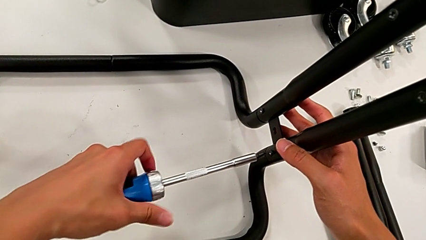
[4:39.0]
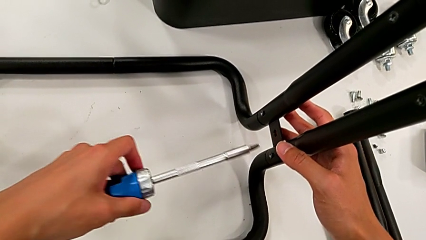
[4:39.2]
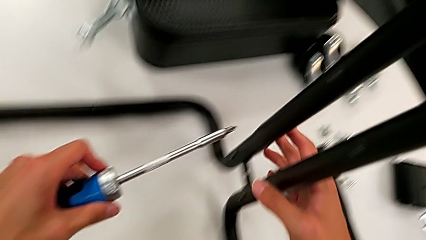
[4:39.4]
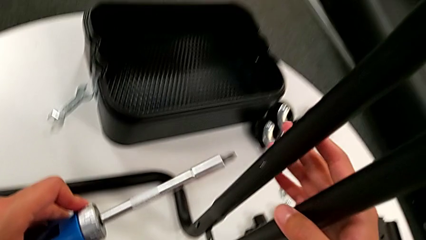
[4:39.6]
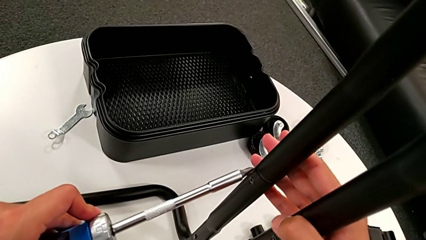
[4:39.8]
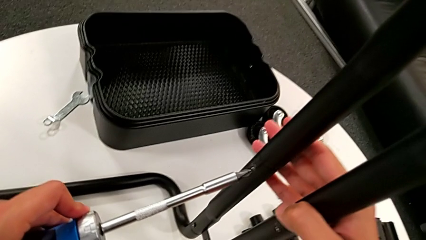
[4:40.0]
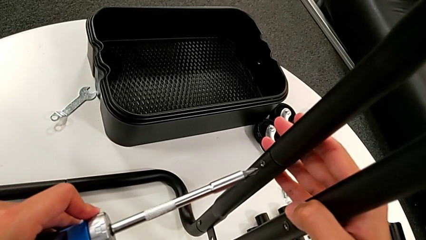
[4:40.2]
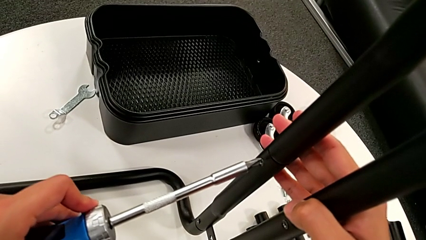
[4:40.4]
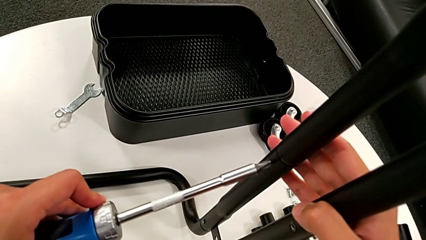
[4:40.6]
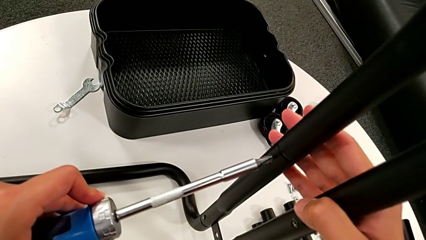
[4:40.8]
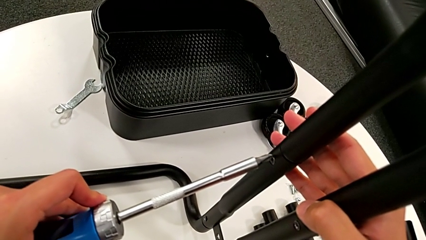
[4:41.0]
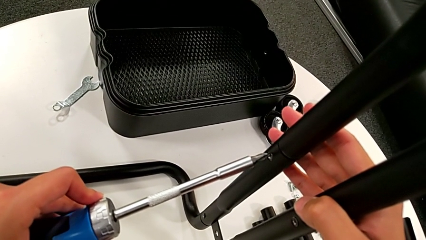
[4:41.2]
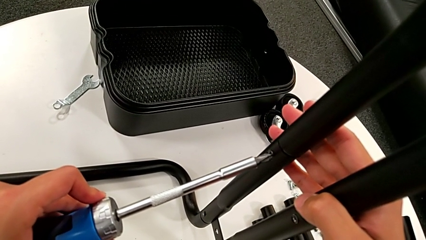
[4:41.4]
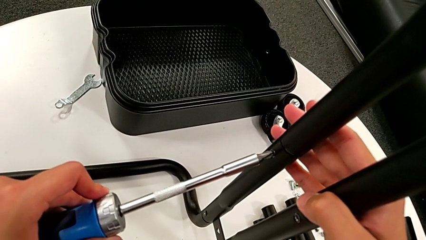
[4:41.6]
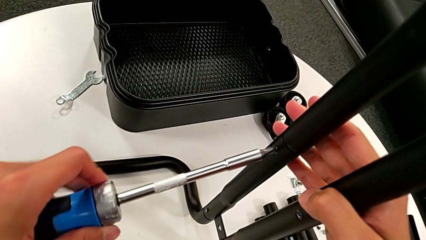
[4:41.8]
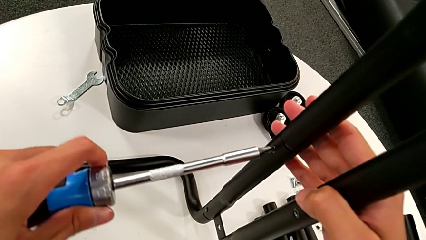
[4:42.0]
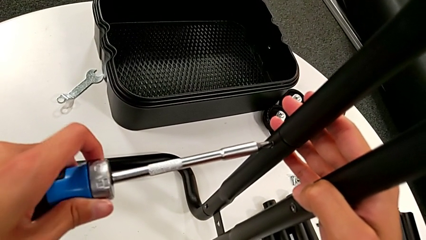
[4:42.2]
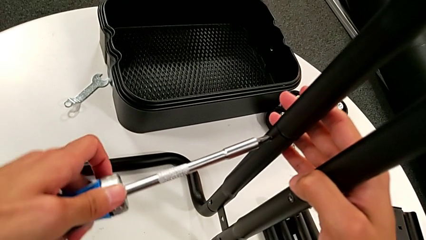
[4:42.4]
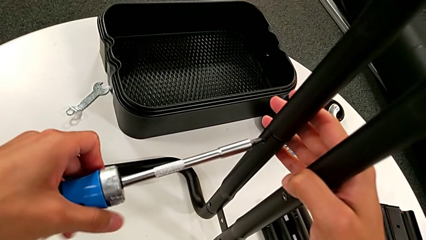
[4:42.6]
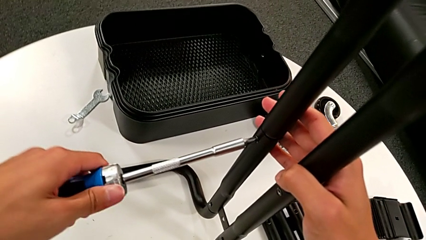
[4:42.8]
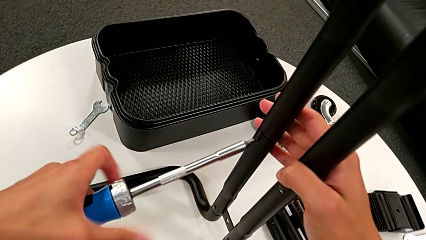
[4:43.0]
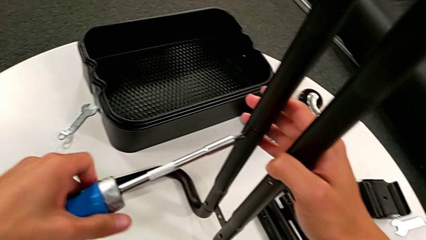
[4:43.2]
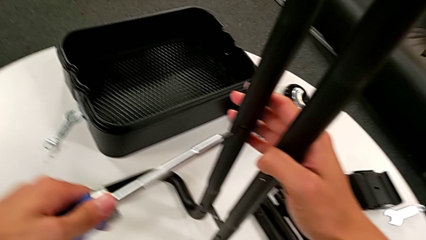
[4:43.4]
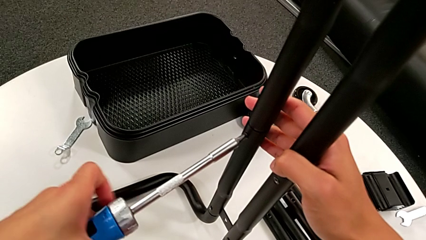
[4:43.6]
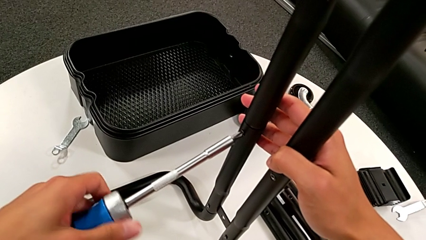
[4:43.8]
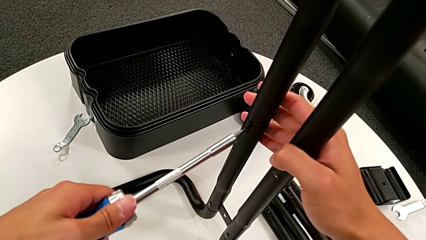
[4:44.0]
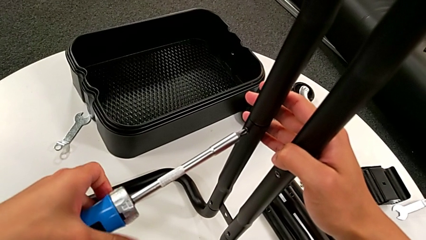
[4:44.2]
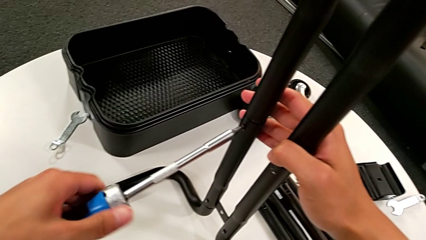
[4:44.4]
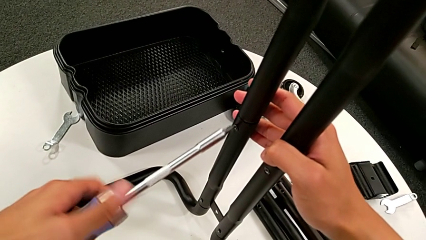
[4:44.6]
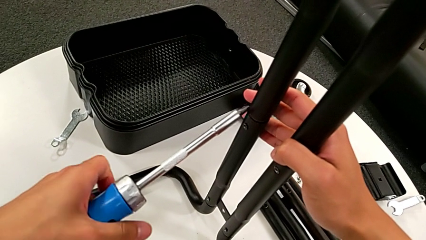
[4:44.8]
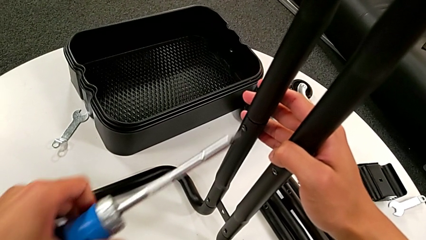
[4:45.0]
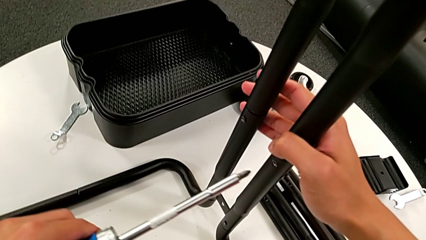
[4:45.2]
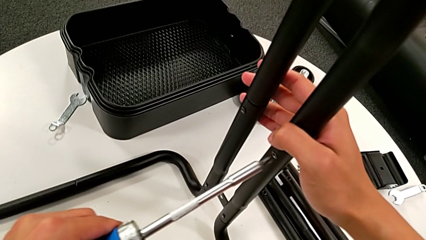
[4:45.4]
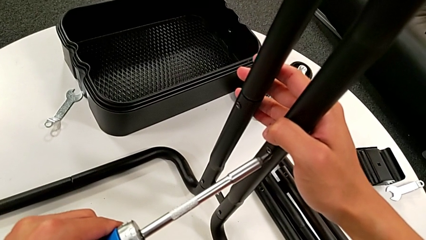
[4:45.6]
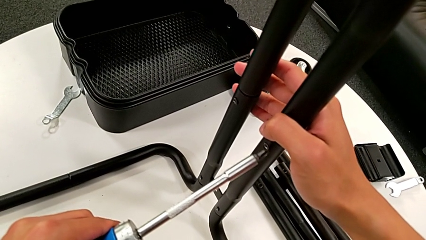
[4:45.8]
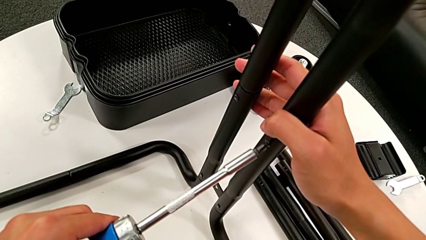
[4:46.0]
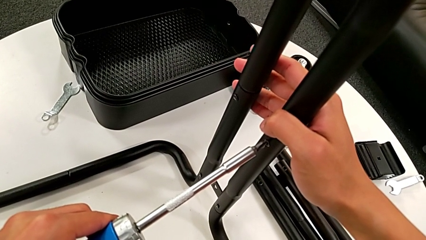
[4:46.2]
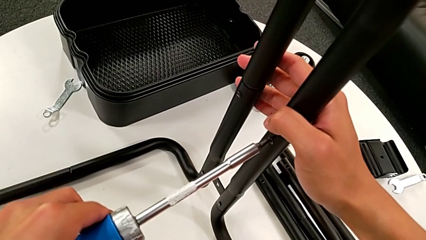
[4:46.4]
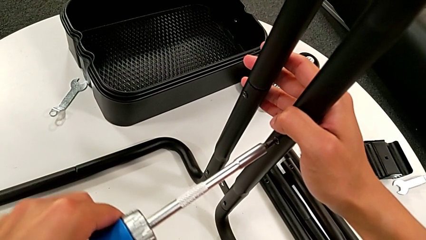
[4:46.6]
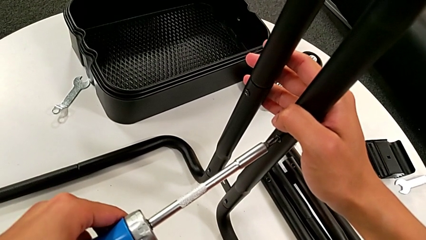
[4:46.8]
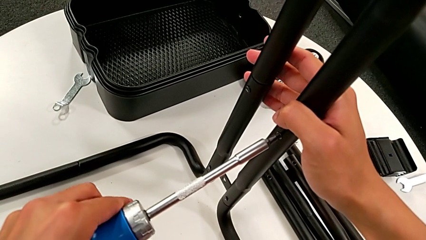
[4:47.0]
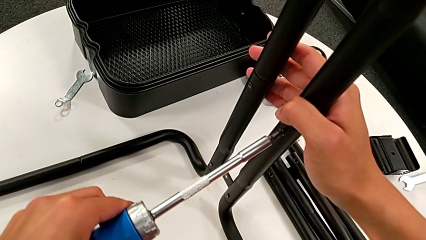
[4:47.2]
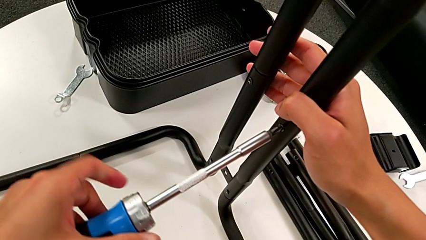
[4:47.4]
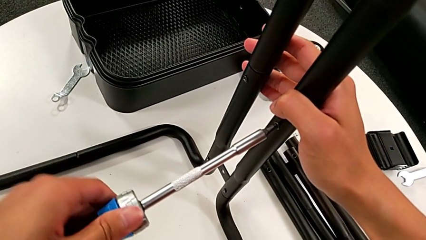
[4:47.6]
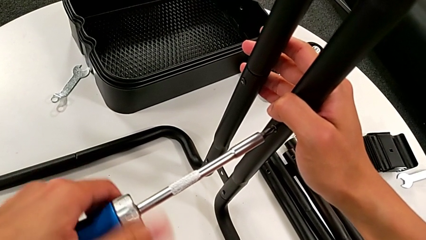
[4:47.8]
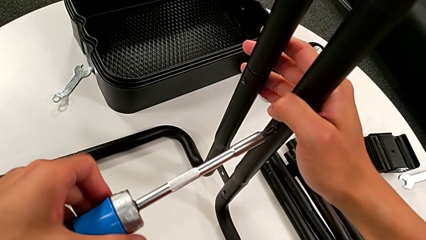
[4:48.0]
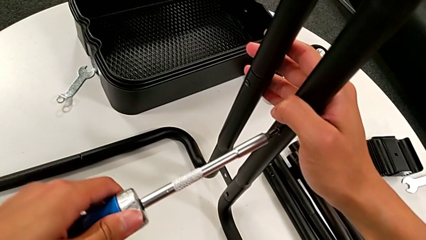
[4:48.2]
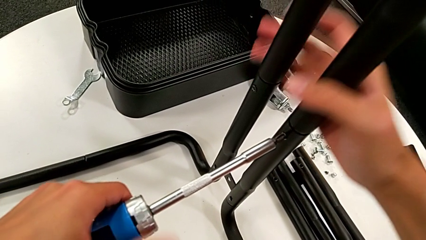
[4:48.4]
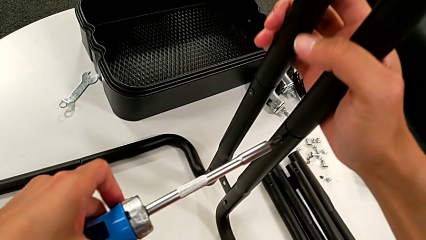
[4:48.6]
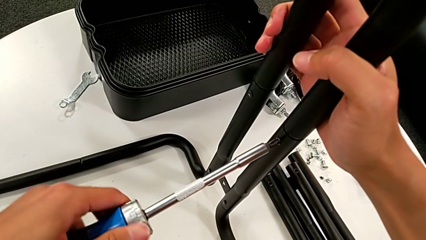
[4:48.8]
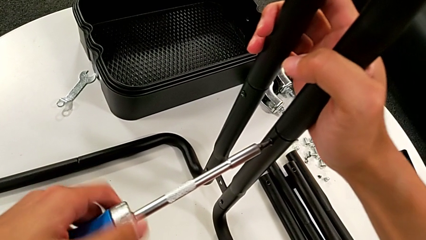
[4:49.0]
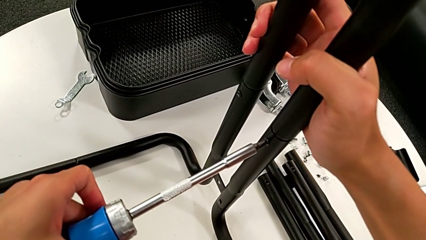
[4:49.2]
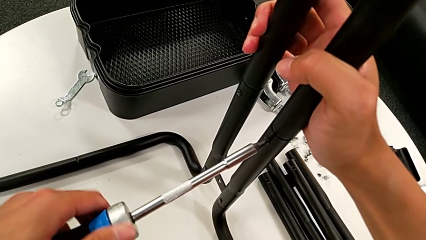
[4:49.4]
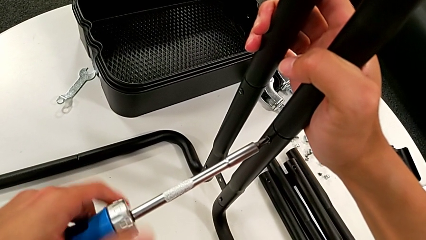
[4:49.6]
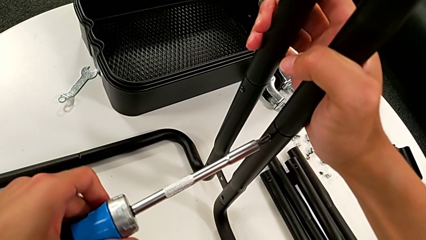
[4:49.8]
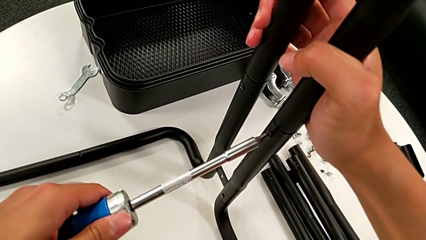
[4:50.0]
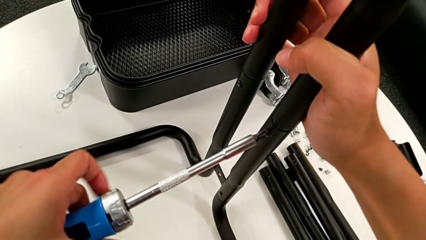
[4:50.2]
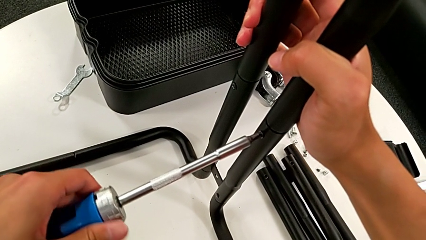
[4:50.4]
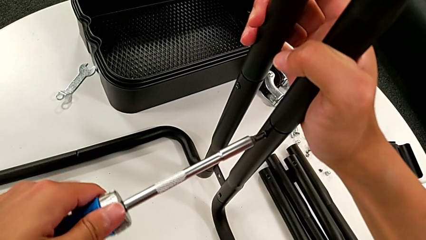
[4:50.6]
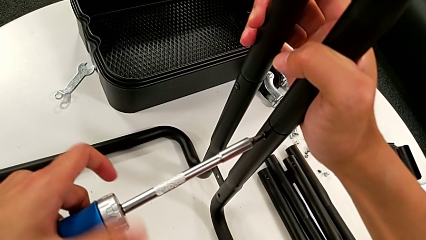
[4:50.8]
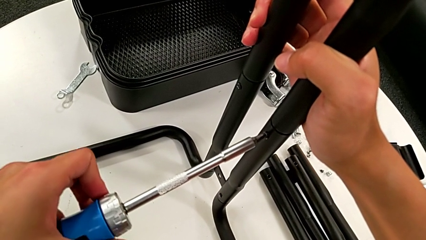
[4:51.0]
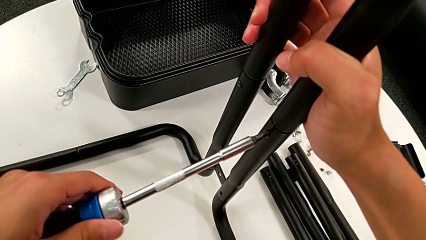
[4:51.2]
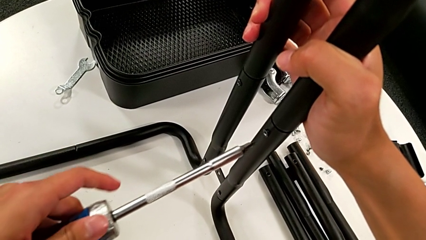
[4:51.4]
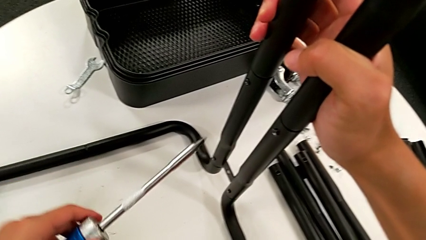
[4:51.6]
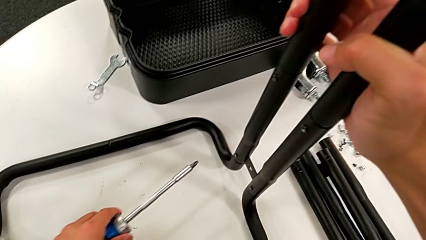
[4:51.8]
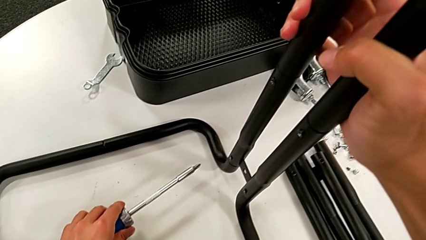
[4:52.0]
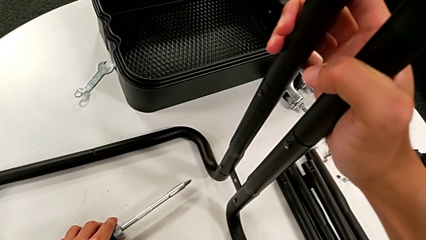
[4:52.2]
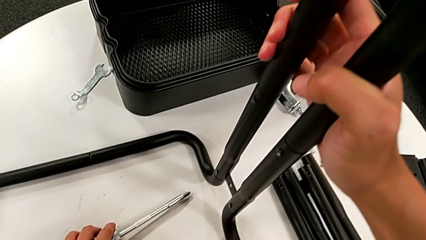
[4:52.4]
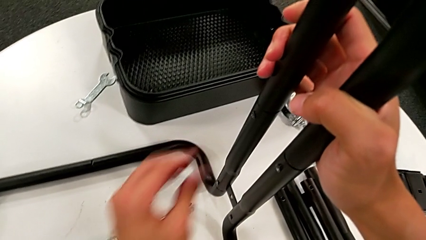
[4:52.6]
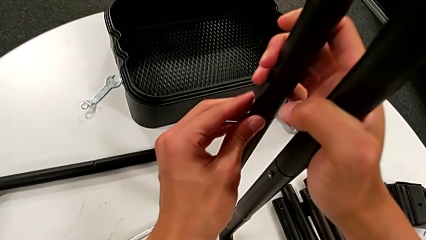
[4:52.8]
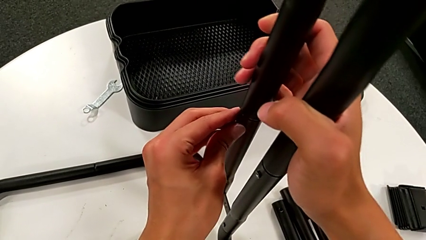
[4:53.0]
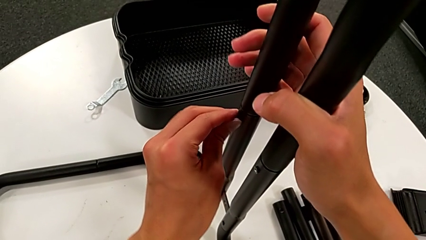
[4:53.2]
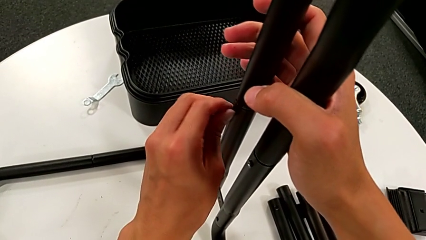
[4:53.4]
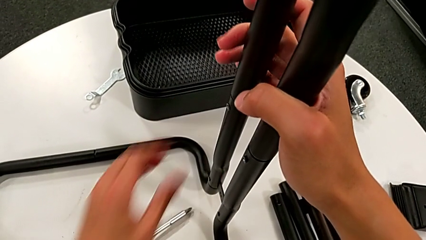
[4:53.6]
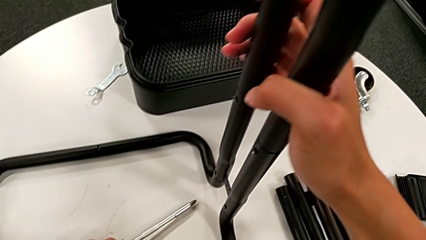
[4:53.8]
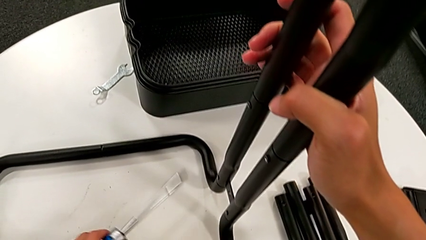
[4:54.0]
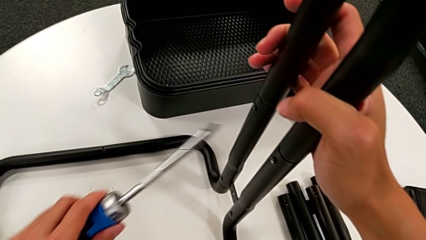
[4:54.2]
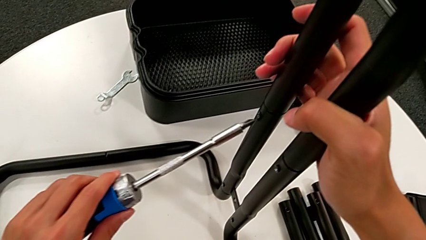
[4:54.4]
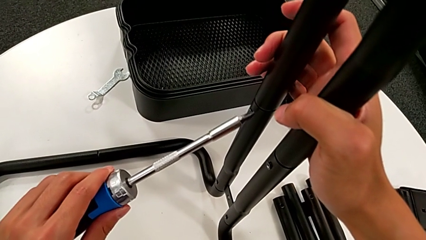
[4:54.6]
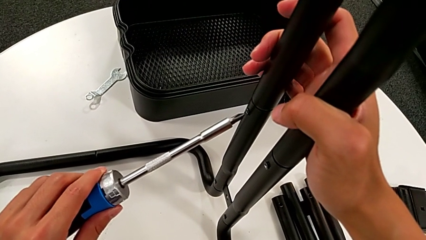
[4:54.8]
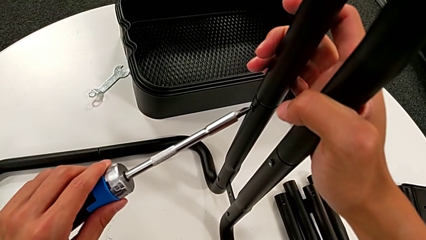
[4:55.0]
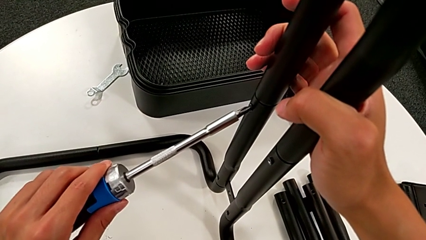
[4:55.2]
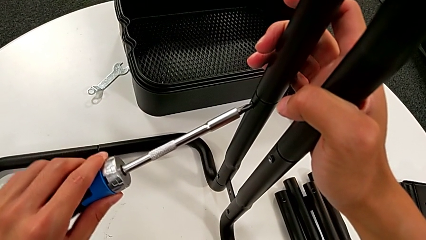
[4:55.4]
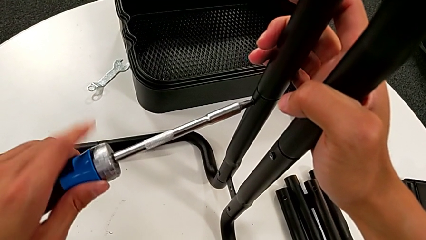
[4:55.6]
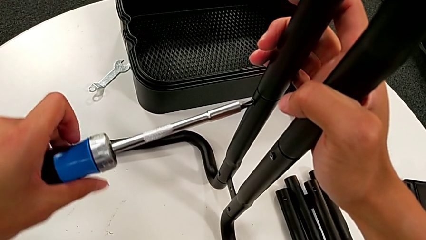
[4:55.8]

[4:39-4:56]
The camera wearer is disassembling the third sidebar. They withdraw the screwdriver, insert it, unscrew the screw, withdraw the screwdriver, insert it, unscrew the eighth screw, place the screwdriver twice, unscrew the seventh screw, grab the screwdriver and insert it.
